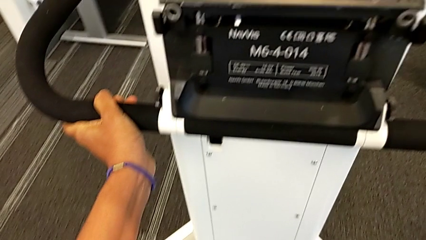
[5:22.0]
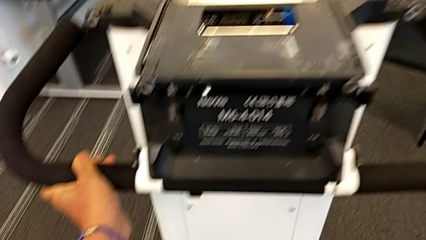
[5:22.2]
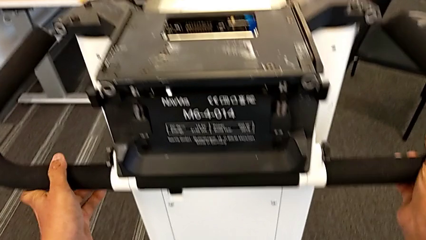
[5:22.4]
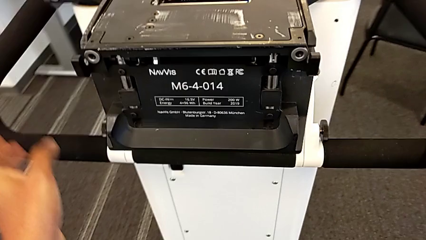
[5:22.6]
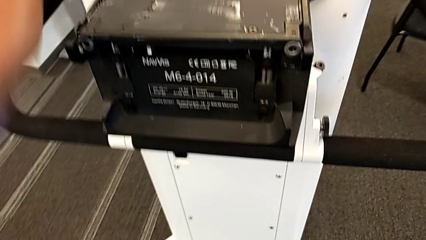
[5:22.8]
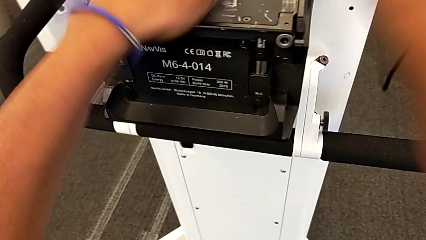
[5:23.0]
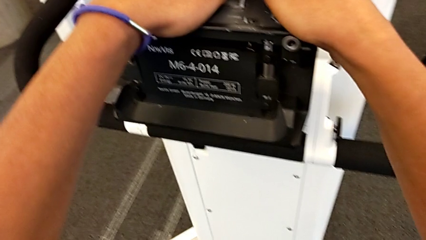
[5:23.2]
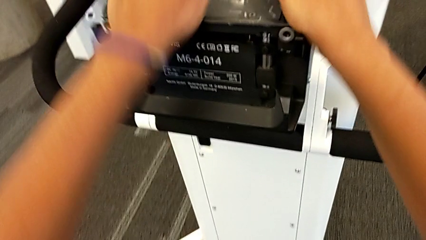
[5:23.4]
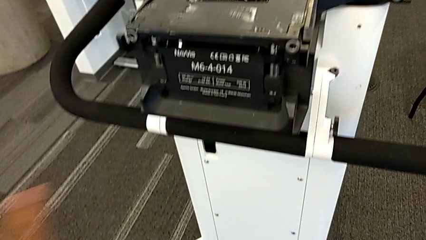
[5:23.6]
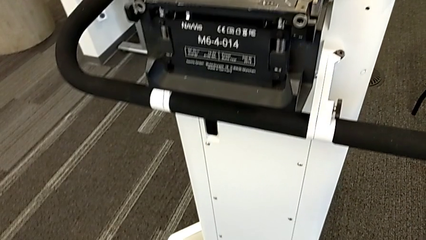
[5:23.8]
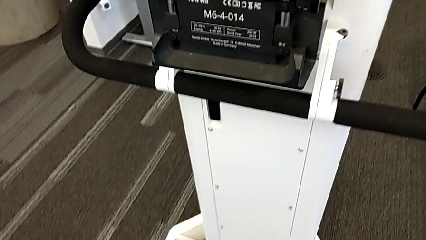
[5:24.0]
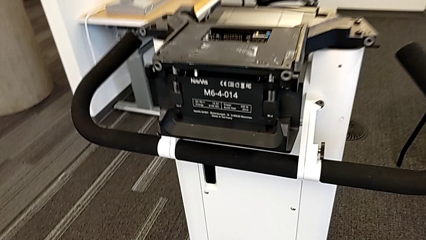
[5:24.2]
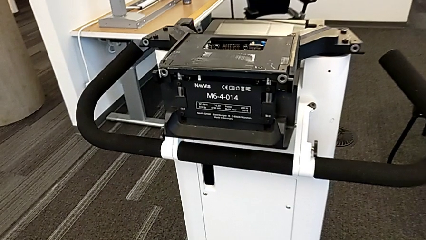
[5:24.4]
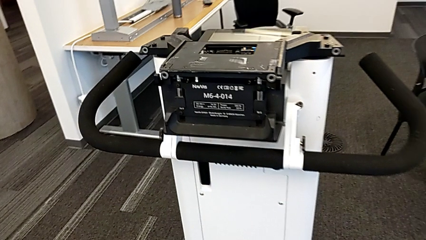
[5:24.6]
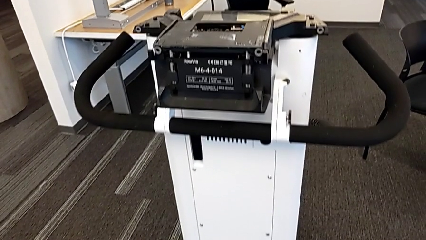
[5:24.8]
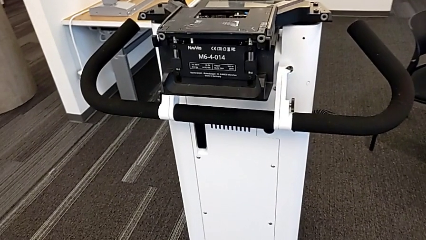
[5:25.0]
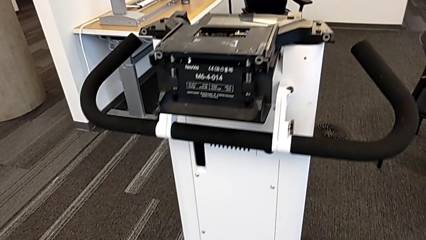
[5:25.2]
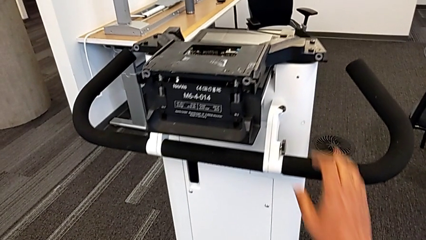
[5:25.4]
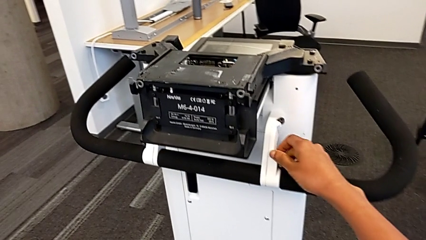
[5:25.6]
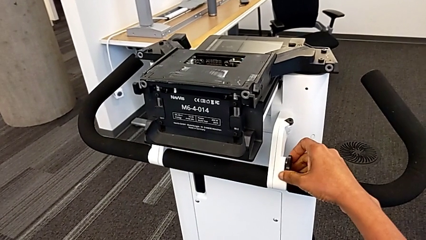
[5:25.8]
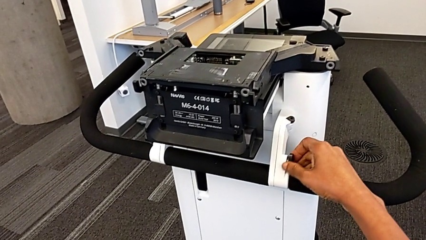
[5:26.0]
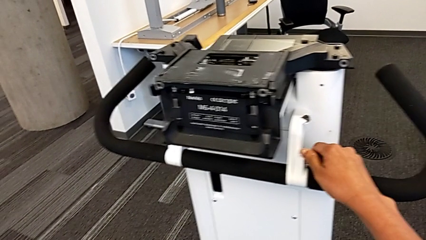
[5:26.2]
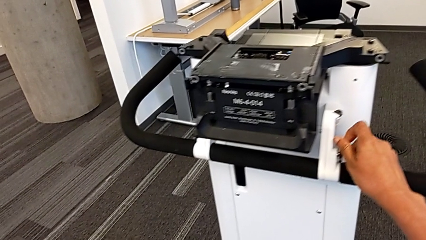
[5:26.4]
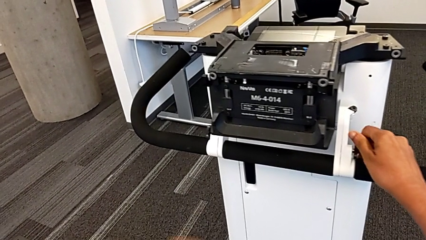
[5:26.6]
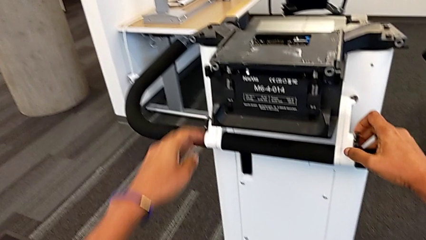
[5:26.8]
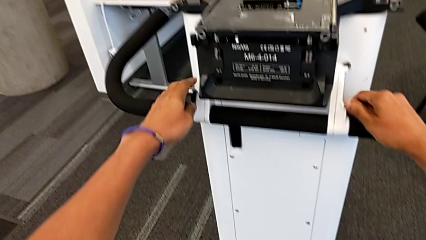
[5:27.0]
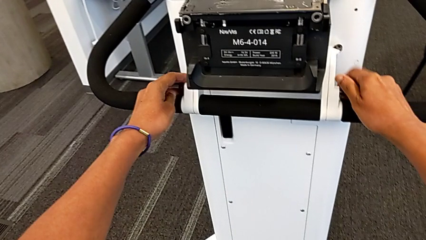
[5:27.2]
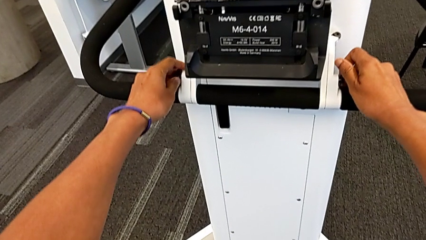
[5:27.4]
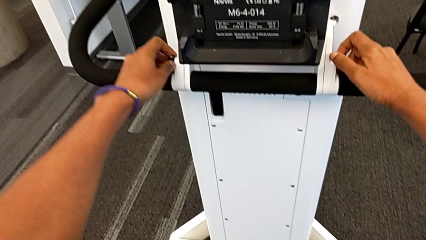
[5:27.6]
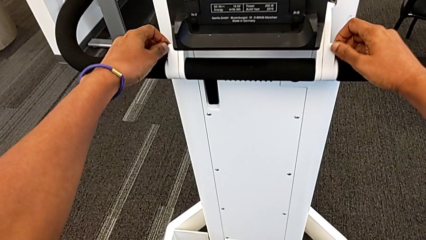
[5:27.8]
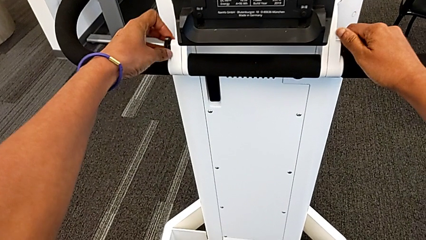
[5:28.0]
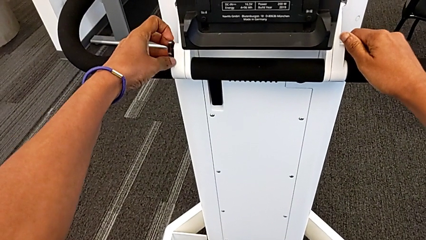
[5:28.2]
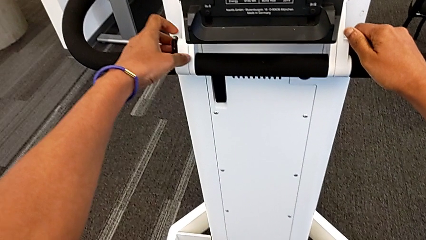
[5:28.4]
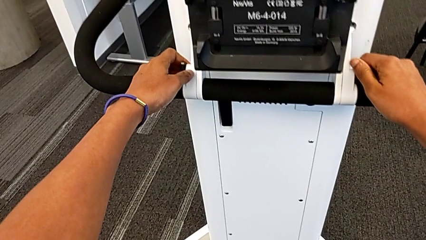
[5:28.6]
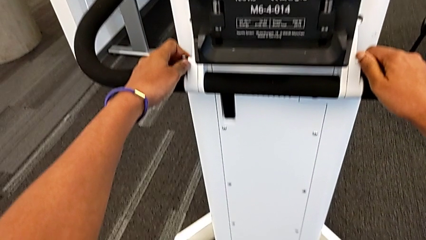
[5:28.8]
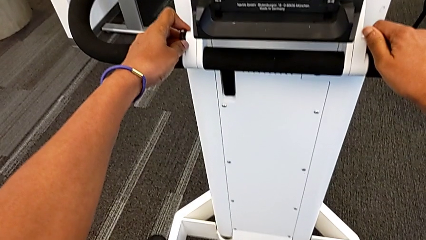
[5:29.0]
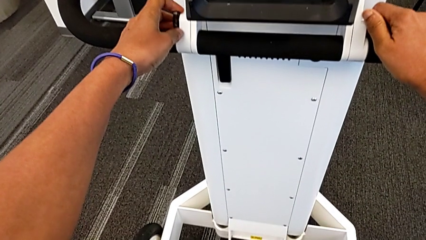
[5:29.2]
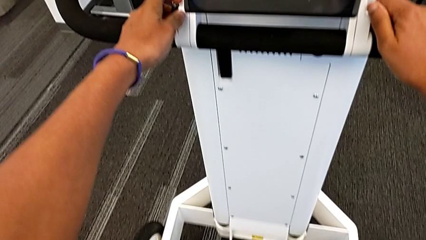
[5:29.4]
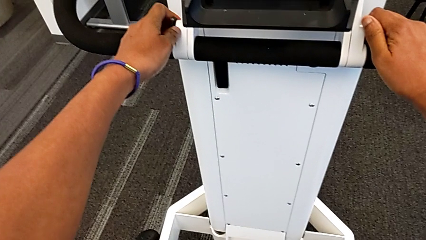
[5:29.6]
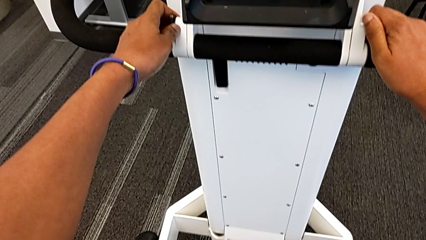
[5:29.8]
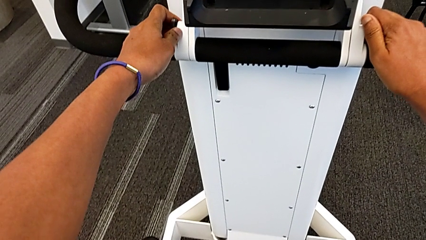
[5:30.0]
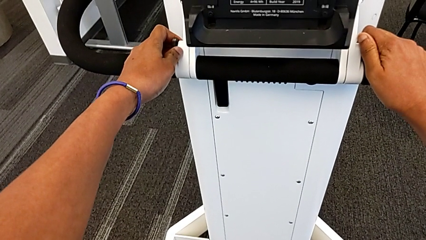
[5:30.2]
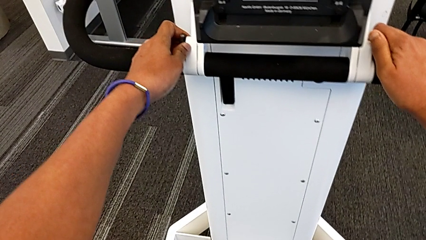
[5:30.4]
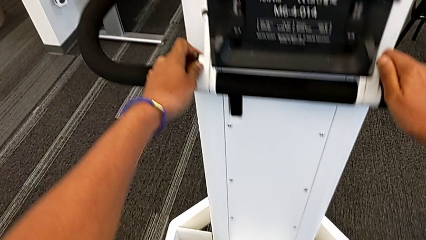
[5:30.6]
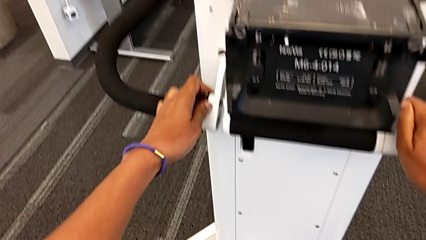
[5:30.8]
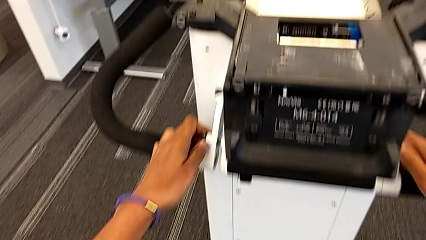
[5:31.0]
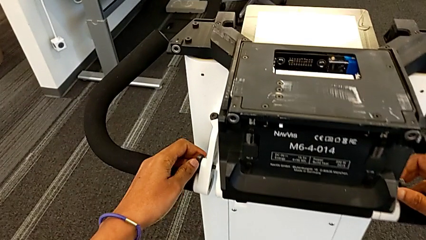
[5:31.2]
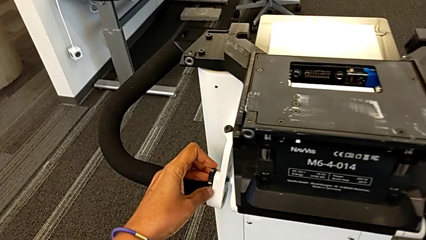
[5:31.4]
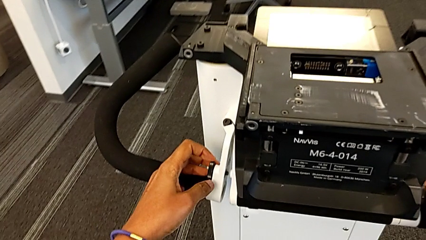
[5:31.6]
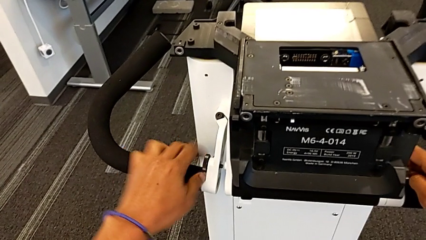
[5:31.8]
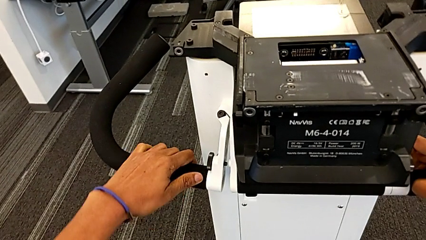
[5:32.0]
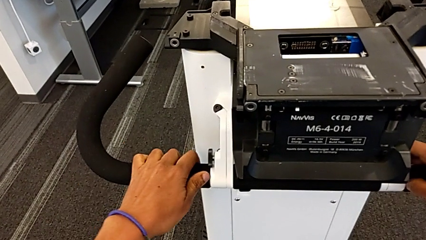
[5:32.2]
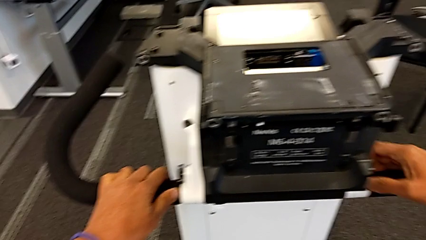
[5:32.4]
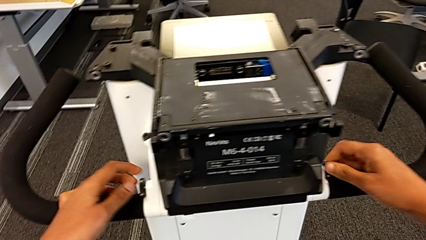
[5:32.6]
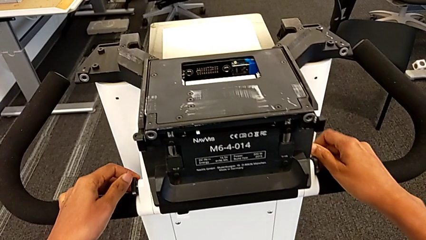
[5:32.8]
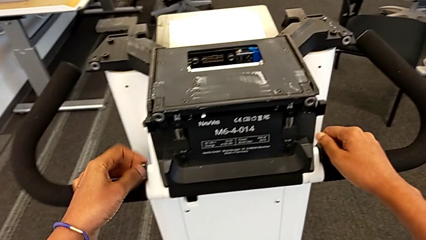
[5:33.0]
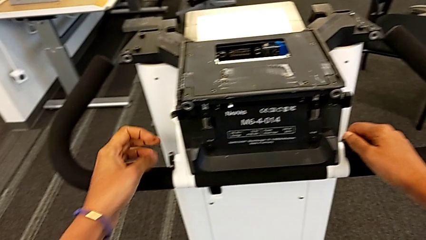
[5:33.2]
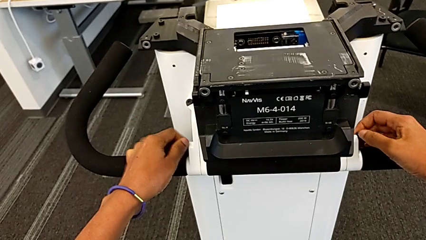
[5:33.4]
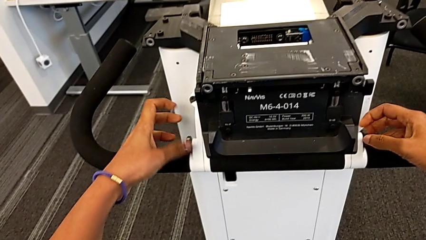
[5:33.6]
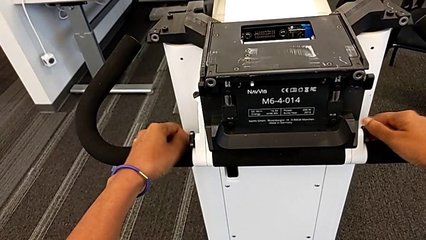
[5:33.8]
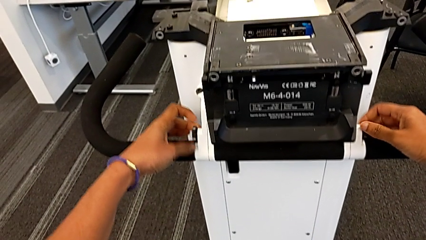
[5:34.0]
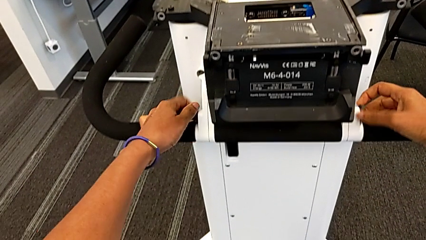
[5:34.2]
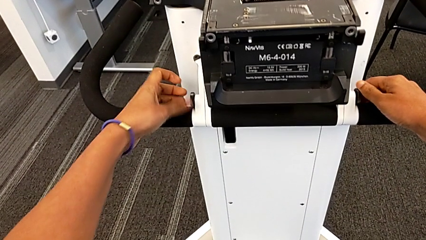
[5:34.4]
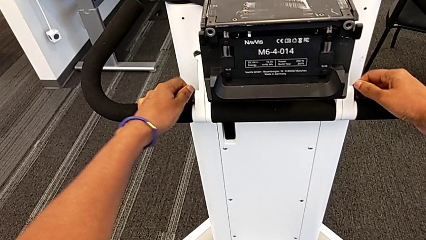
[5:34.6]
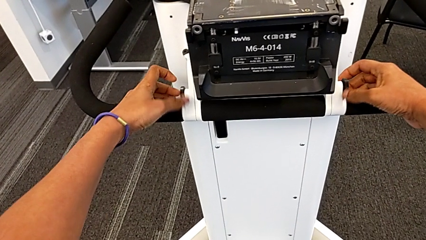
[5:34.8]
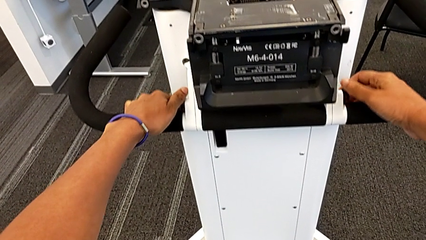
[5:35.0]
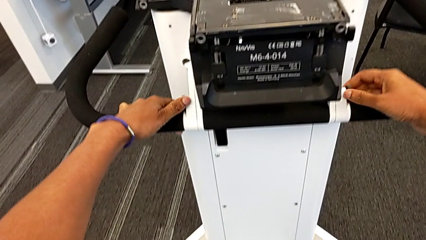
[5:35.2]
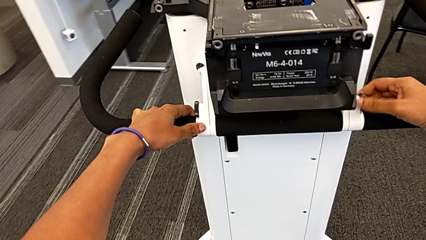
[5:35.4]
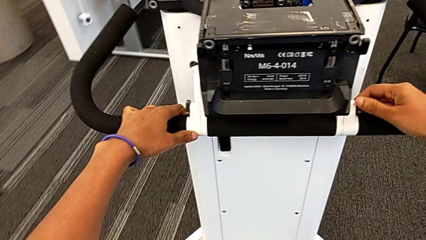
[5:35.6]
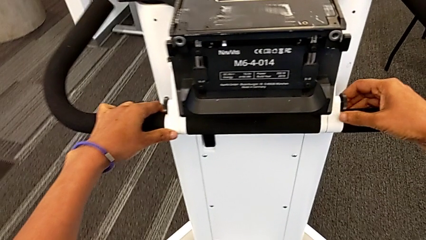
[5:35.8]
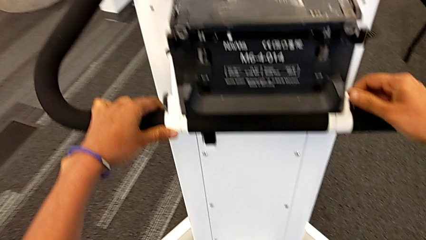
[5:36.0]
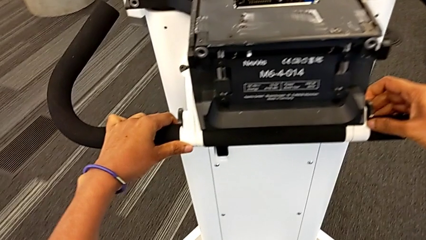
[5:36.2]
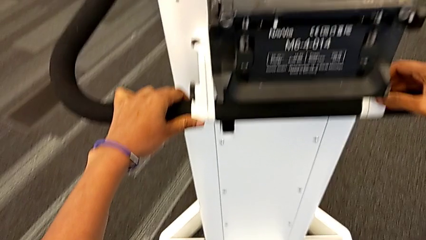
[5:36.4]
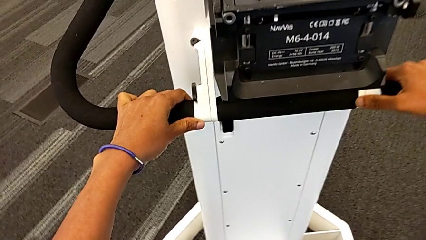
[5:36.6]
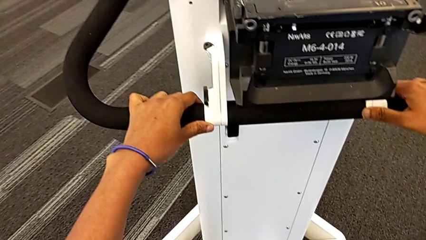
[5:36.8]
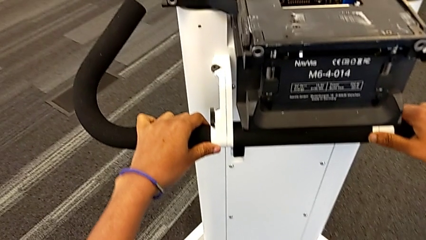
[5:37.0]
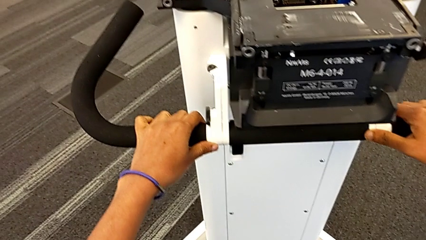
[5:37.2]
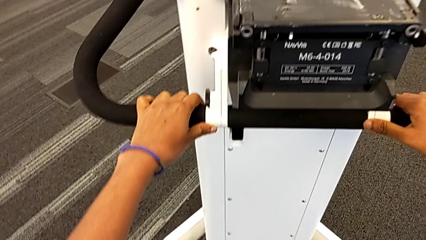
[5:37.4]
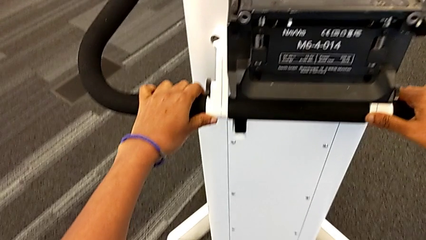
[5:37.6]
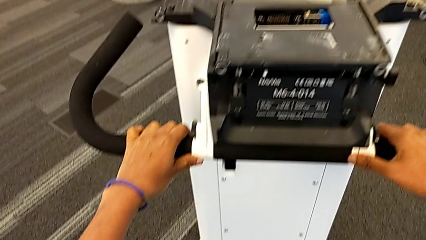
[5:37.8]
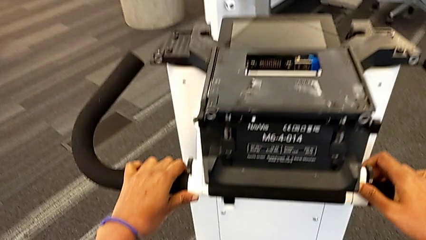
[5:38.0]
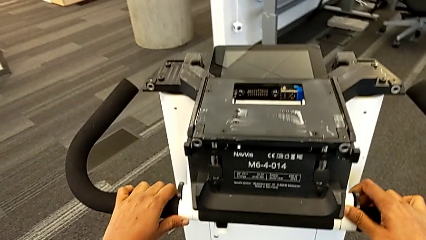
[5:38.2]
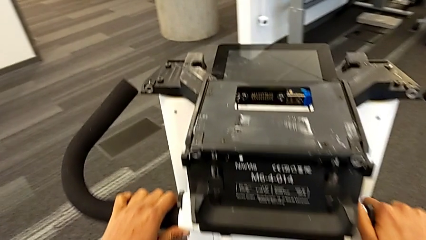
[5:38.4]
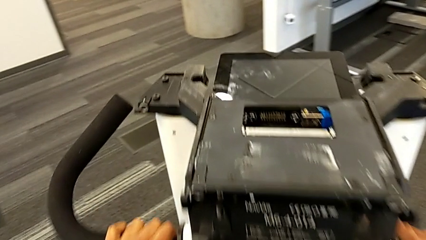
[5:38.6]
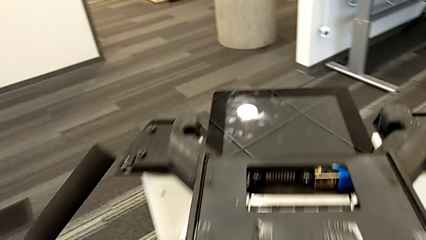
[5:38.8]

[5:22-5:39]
The camera wearer is assembling the M6 body into the base of the wheel unit. They align the handheld grip, screw the screw, push the M6 body, align the handheld grip and begin to slide the NavVis.
